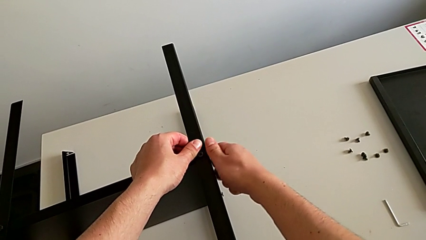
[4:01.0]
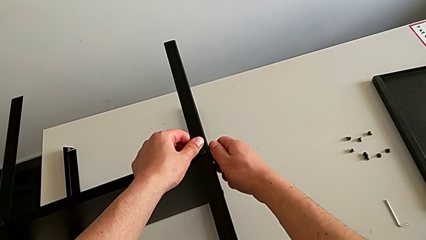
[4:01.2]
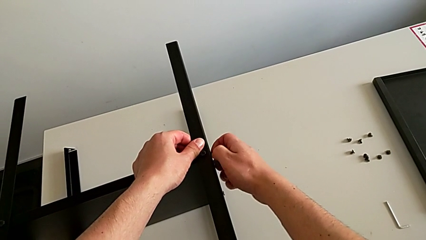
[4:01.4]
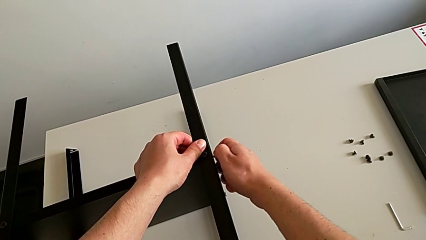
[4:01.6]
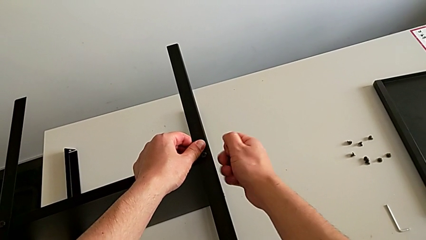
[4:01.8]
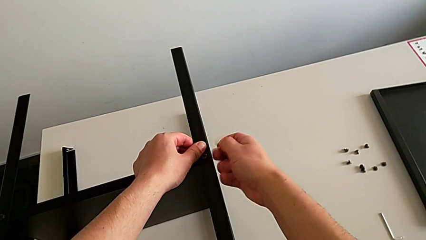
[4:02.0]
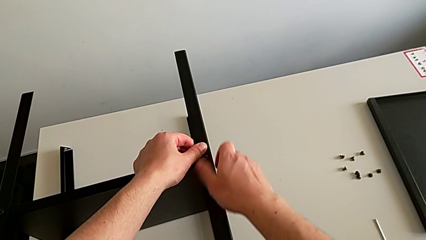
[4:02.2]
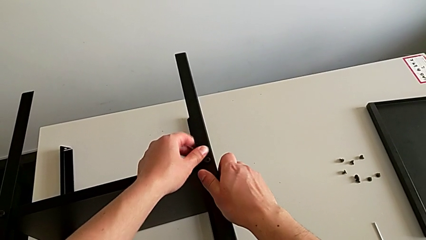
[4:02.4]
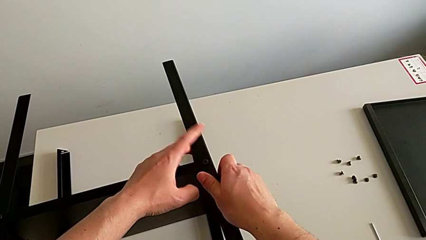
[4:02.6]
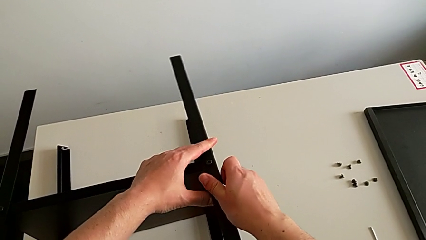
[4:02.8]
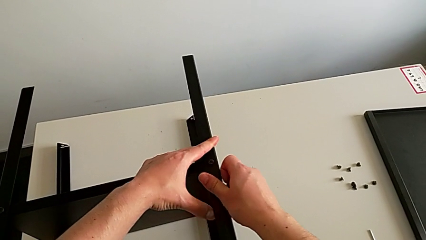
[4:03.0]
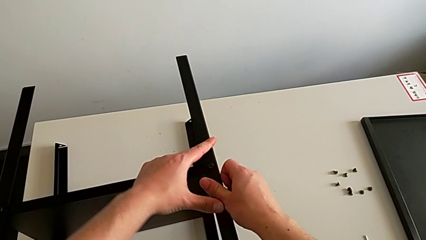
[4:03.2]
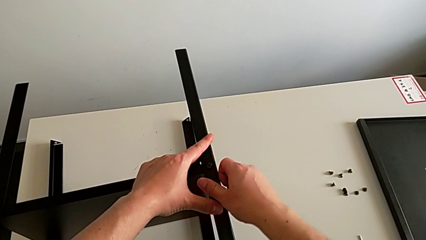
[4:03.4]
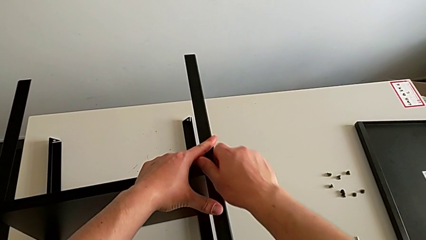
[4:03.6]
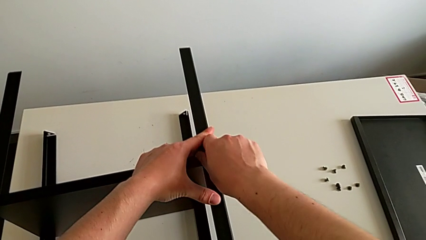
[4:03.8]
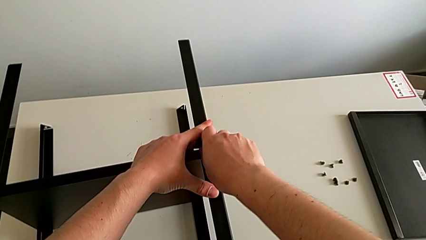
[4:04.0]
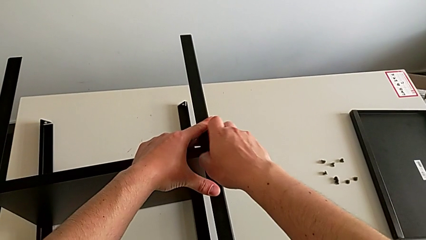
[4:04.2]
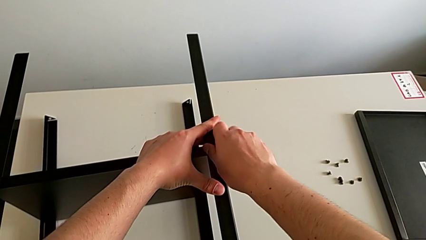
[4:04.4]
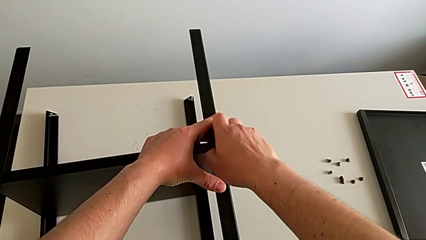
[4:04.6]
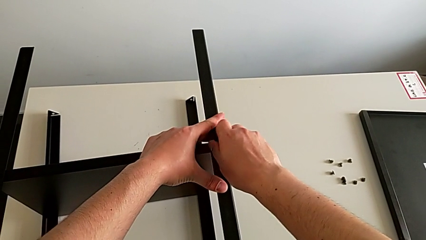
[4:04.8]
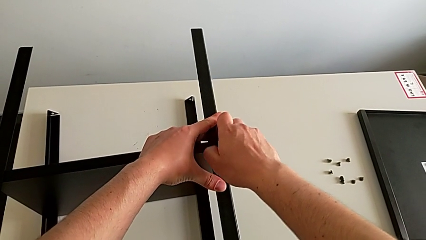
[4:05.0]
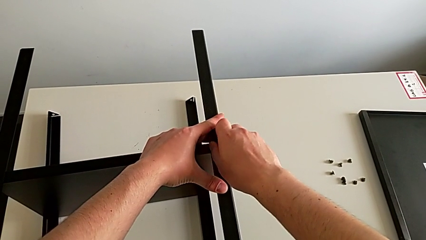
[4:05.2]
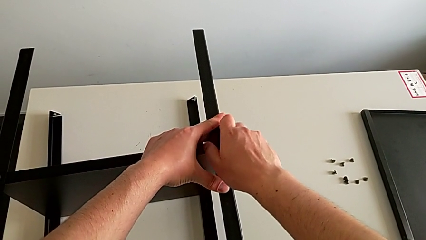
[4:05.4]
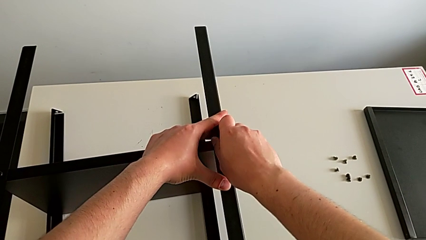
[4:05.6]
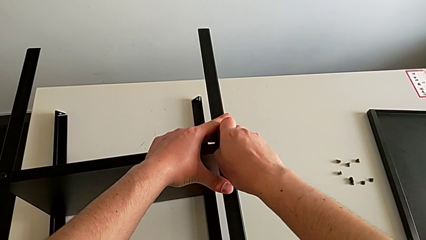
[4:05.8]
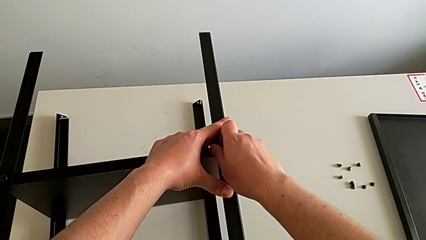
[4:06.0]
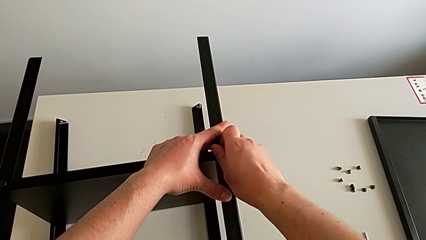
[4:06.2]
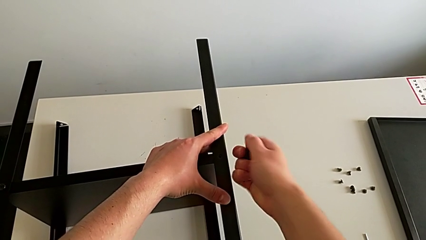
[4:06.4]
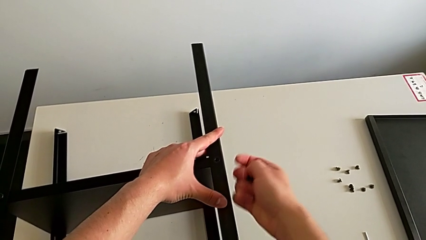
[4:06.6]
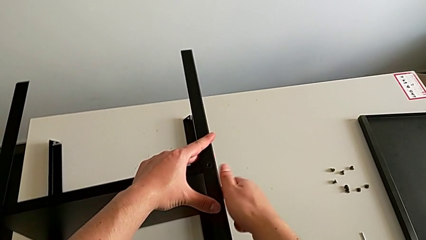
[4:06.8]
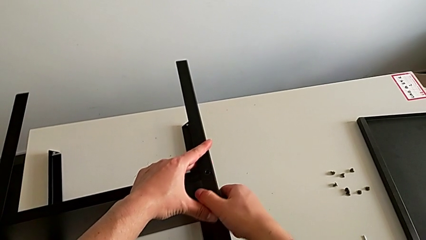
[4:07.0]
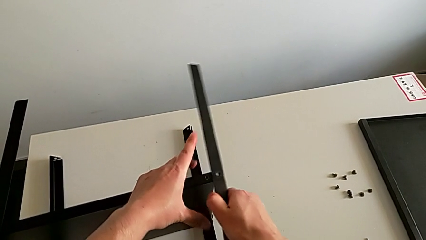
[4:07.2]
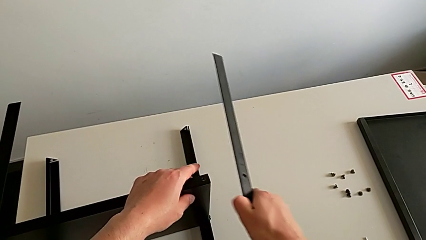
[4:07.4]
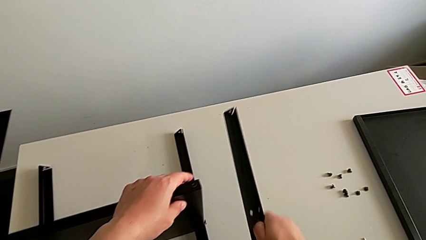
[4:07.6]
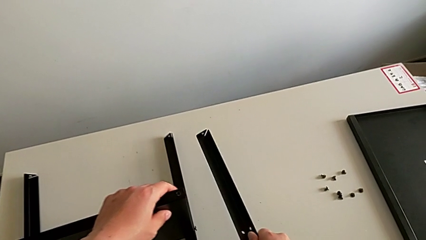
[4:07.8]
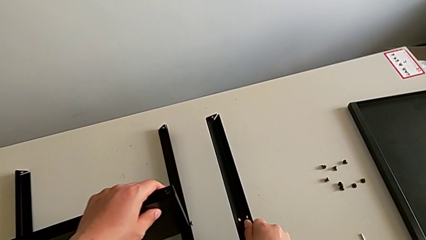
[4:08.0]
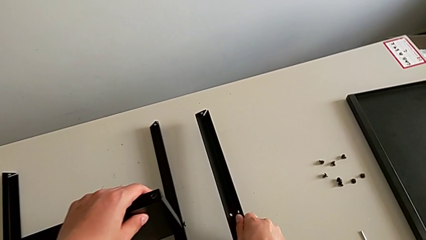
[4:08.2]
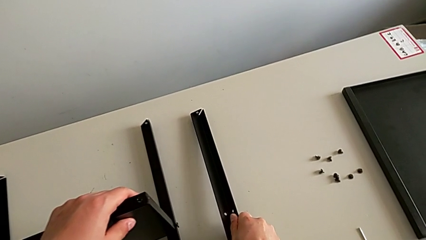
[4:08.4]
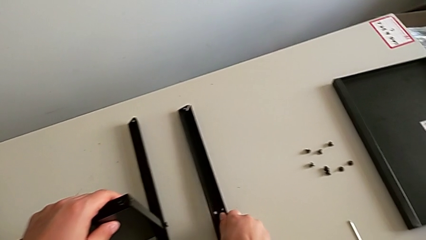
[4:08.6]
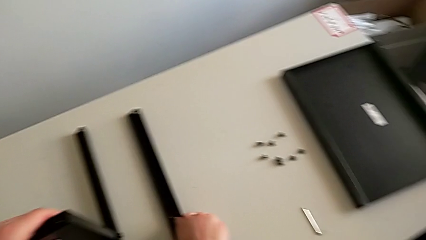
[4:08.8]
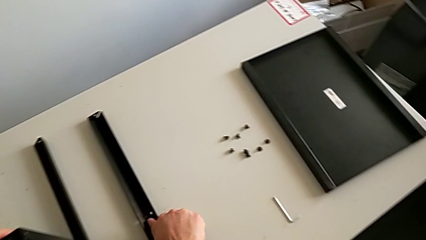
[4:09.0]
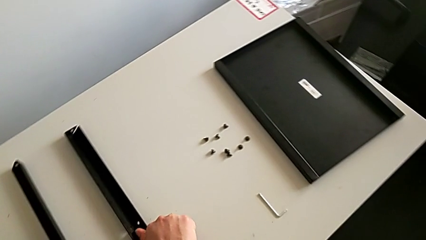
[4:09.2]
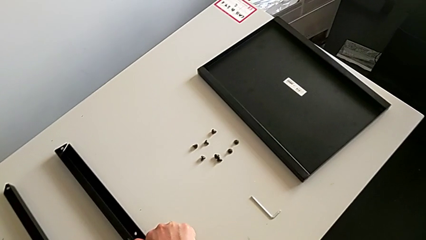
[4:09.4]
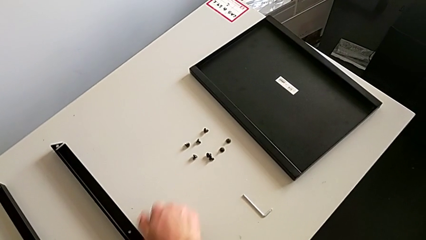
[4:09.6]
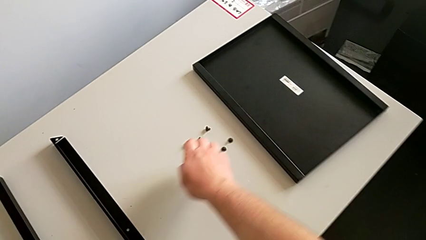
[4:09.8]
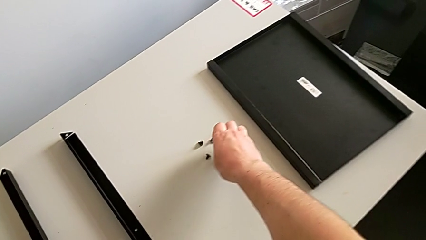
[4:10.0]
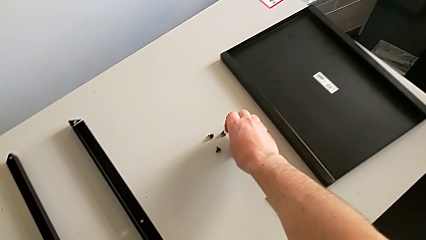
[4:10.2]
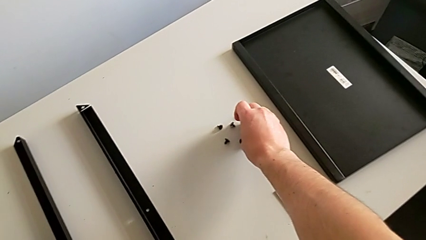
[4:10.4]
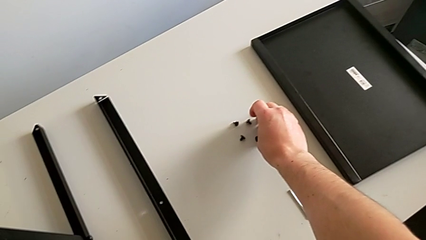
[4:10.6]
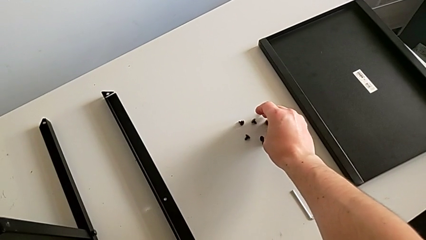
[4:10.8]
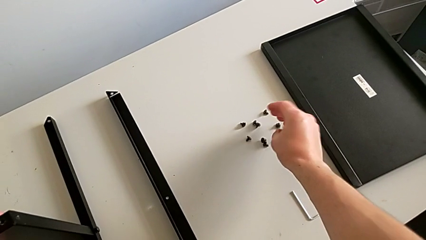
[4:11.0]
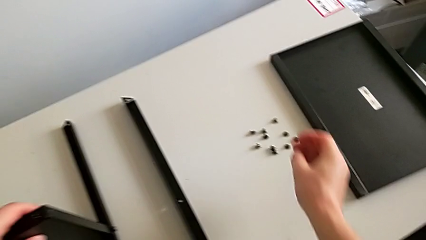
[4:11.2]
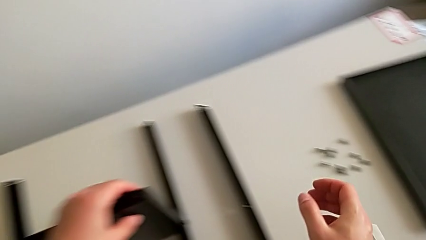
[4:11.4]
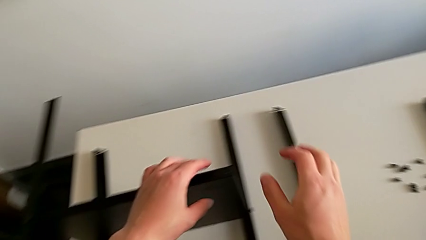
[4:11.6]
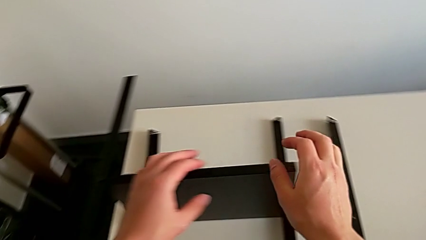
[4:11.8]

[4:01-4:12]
The camera wearer is unscrewing the hex socket head from the first leg. They disassemble the hex socket head, unscrew it, disassemble it, disassemble the leg, place it and place the hex socket head.

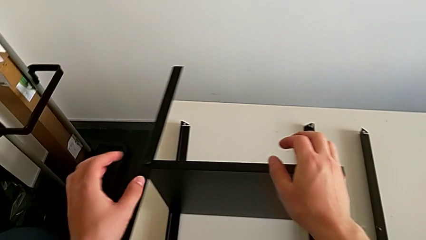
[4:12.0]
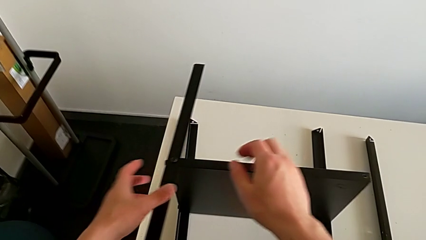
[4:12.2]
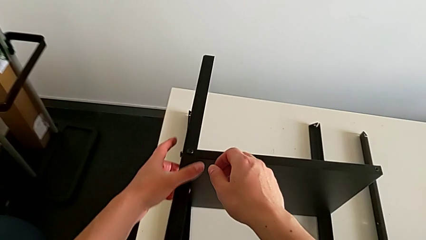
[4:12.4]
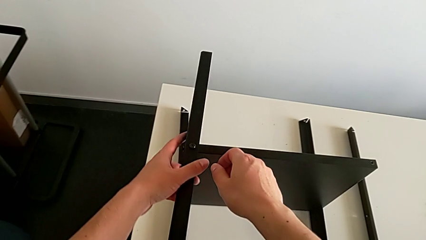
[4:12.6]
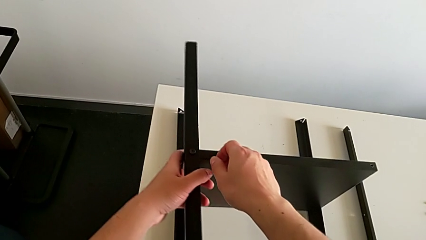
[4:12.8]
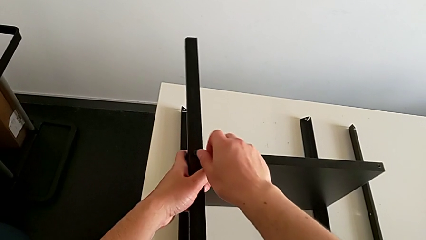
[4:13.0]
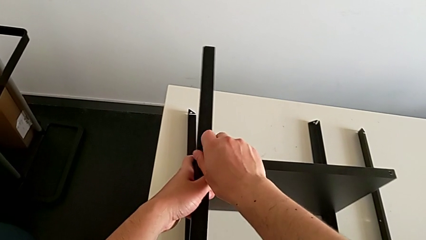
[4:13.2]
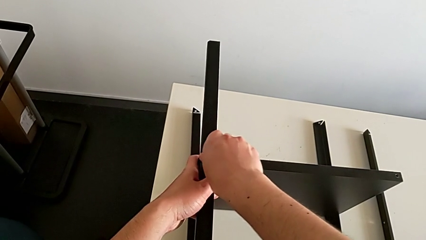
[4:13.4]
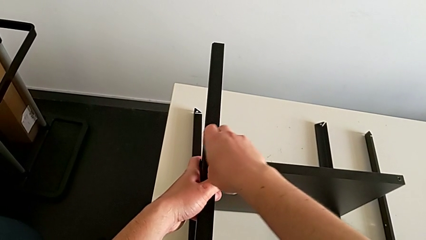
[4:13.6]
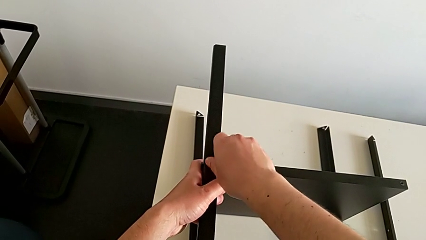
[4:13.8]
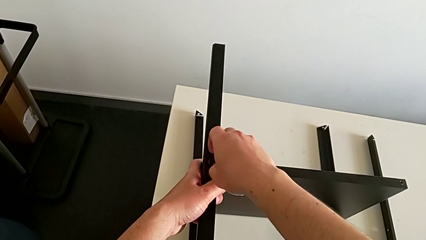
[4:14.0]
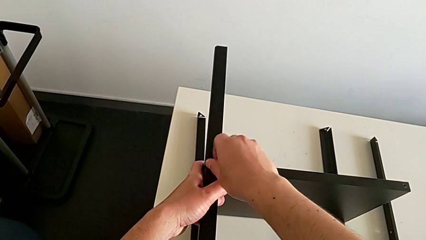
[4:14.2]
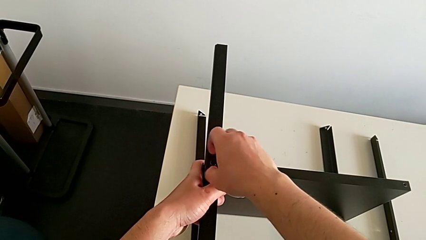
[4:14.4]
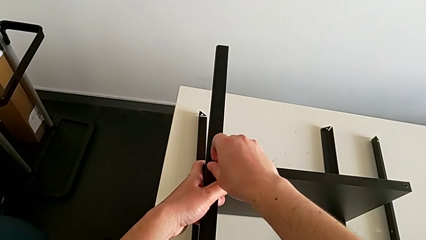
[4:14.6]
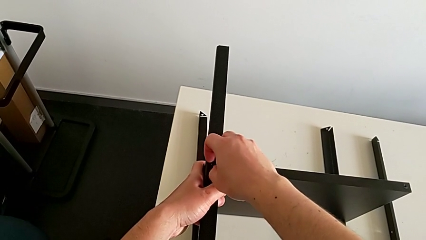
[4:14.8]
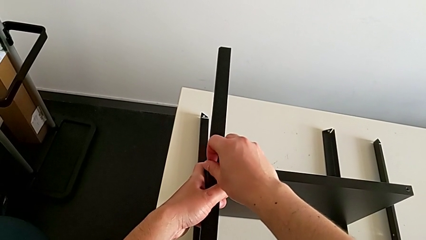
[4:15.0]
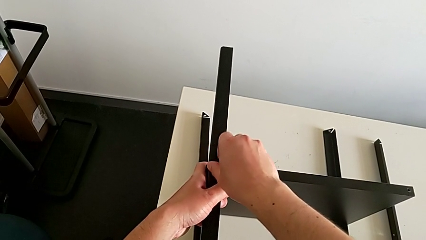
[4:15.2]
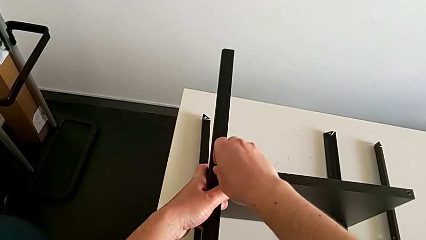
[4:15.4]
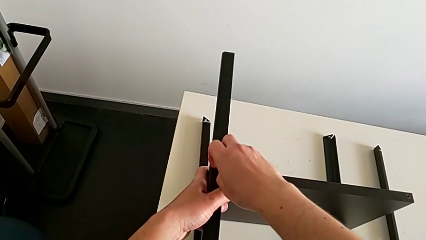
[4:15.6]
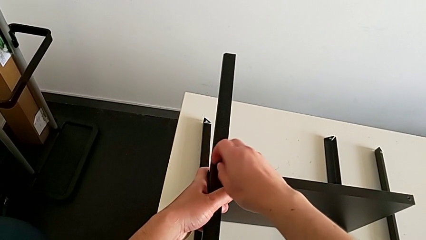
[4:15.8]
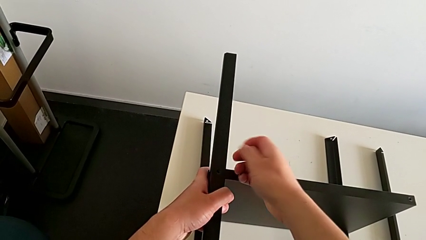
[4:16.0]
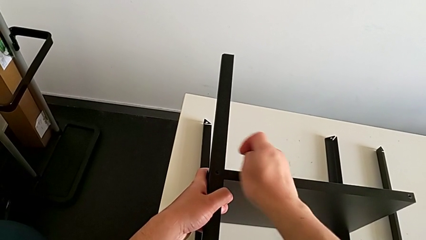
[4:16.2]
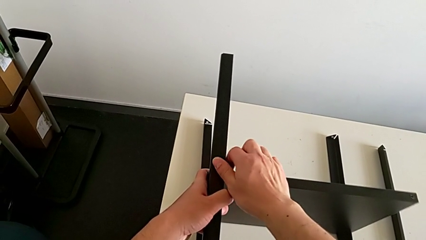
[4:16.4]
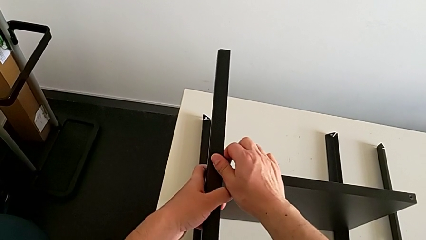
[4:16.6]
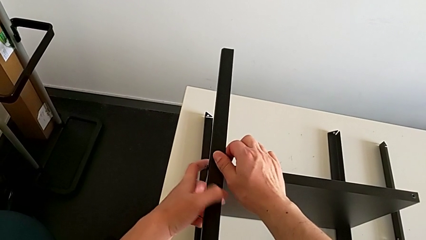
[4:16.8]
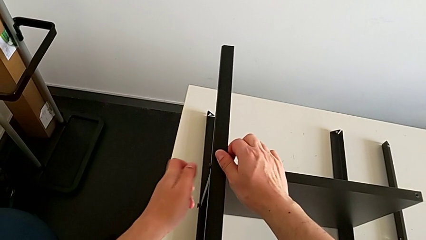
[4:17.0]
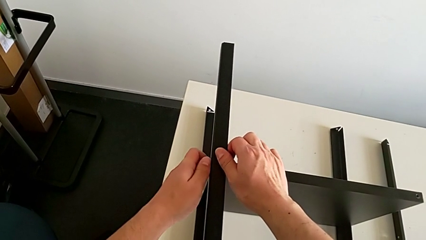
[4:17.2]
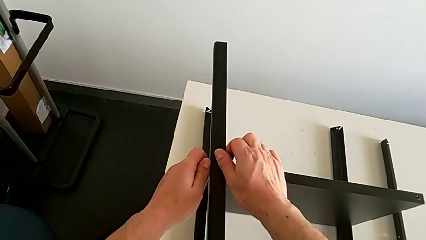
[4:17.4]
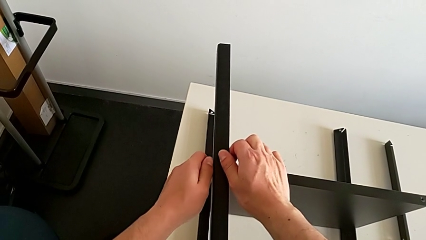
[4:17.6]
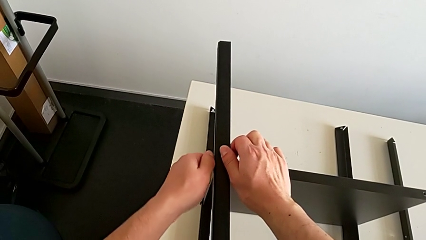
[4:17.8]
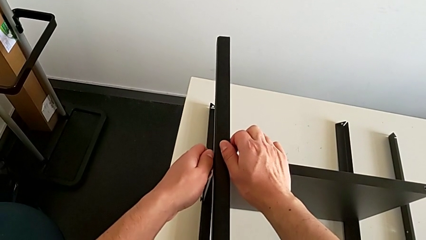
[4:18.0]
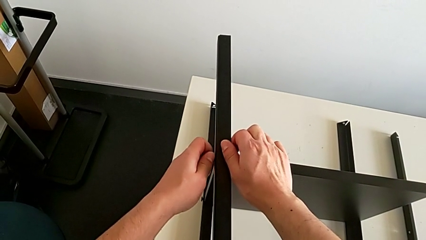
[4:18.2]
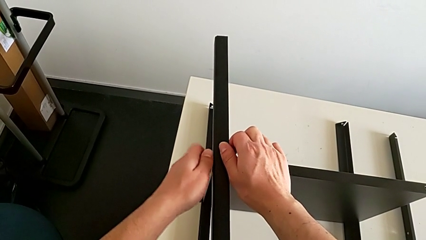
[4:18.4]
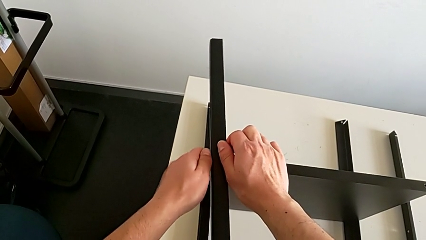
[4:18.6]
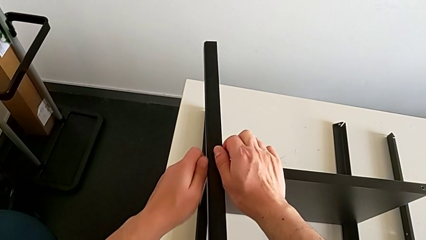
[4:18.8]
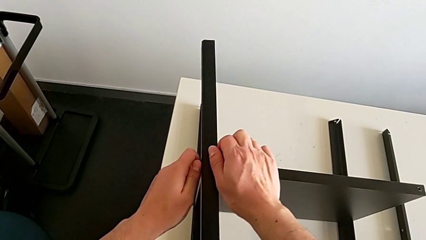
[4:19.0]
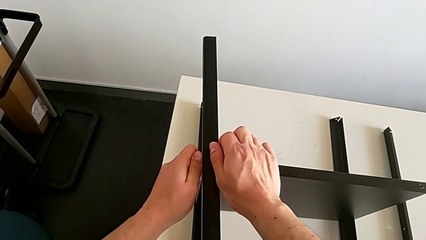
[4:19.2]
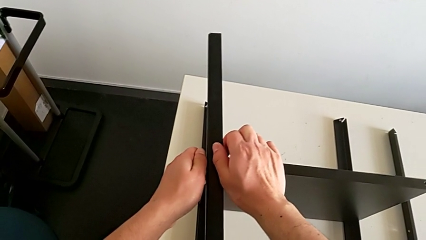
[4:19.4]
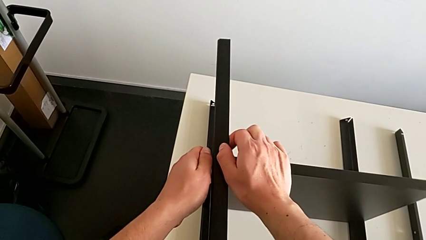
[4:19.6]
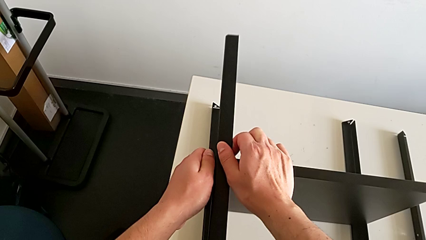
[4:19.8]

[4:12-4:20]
The camera wearer is unscrewing the hex socket head from the second leg. They approach the hex socket head, unscrew it, disassemble it and begin to unscrew it.
